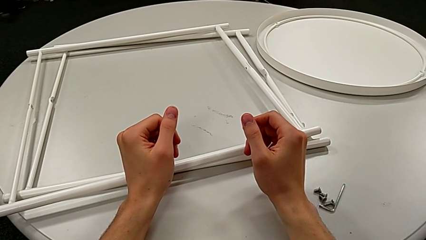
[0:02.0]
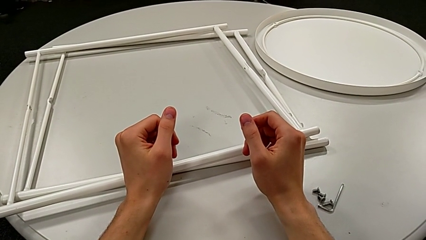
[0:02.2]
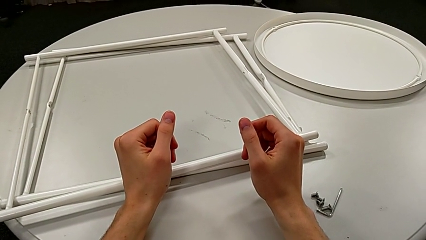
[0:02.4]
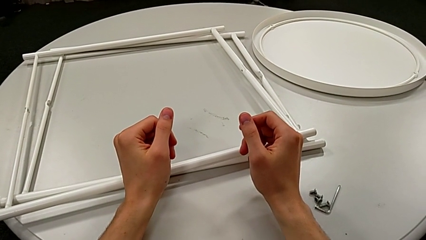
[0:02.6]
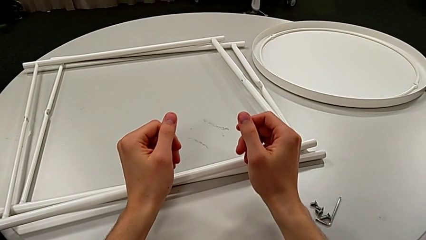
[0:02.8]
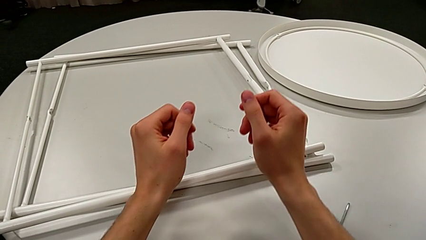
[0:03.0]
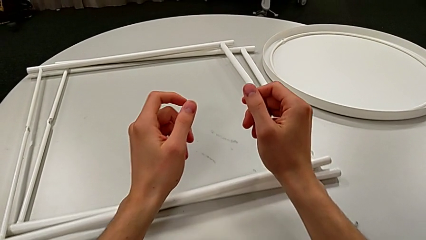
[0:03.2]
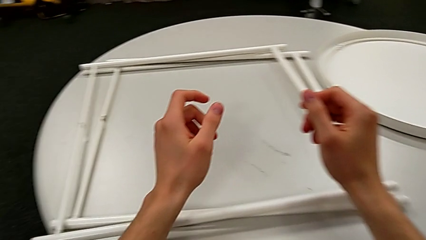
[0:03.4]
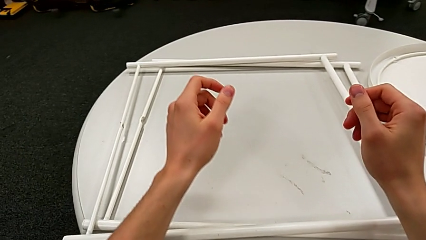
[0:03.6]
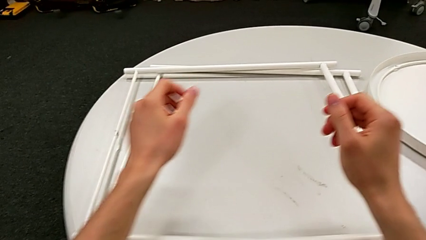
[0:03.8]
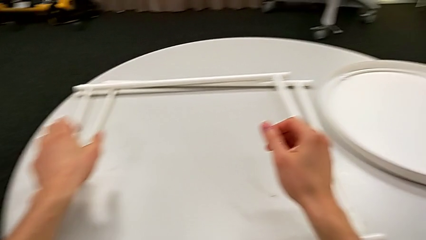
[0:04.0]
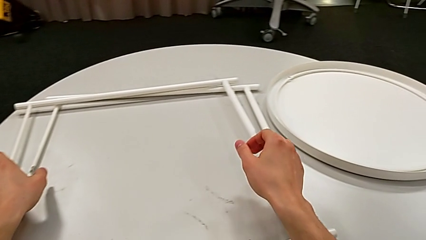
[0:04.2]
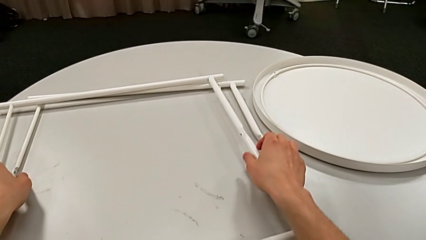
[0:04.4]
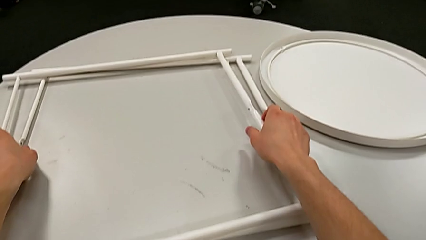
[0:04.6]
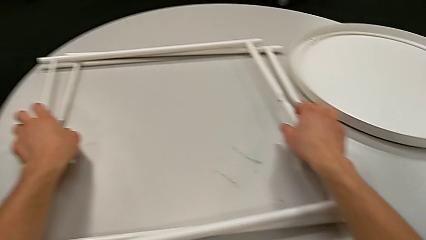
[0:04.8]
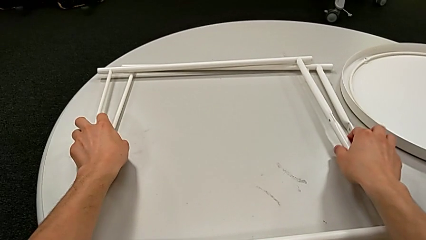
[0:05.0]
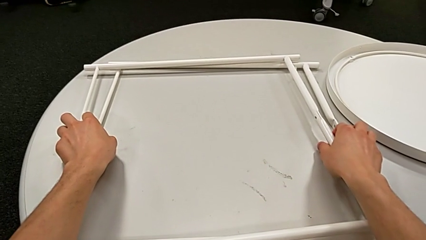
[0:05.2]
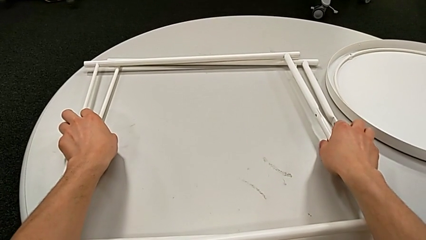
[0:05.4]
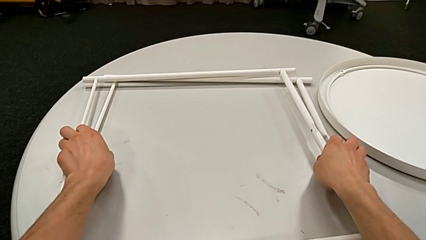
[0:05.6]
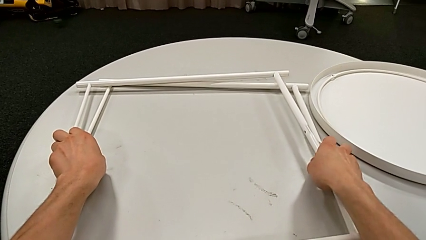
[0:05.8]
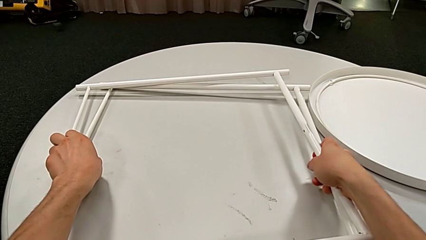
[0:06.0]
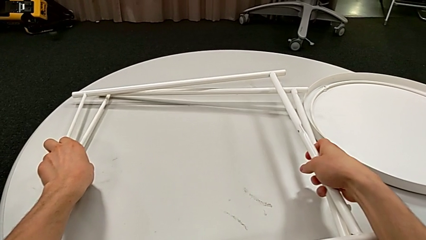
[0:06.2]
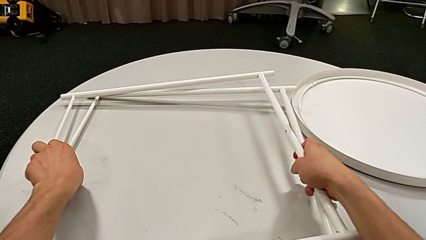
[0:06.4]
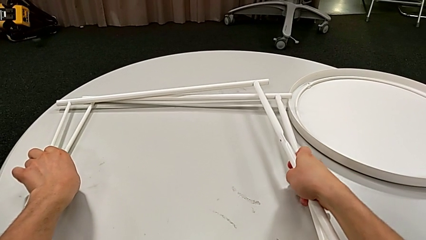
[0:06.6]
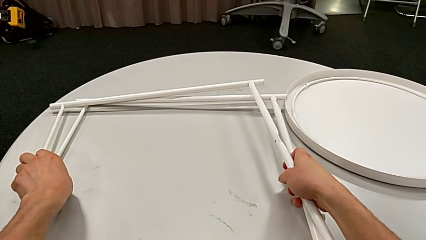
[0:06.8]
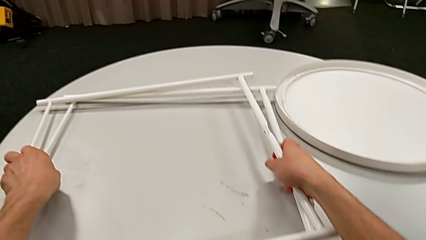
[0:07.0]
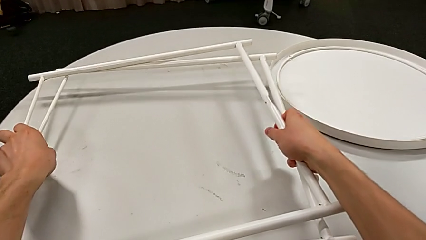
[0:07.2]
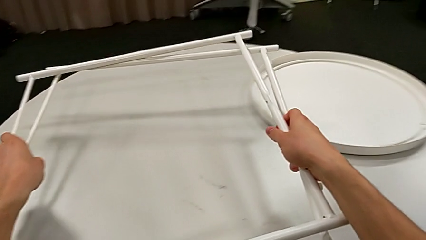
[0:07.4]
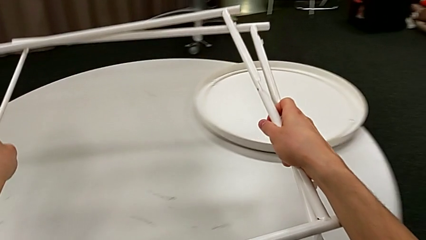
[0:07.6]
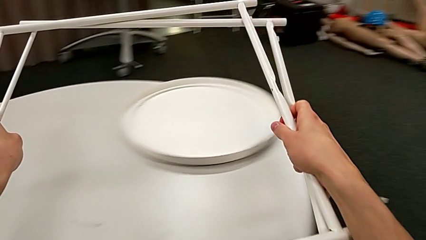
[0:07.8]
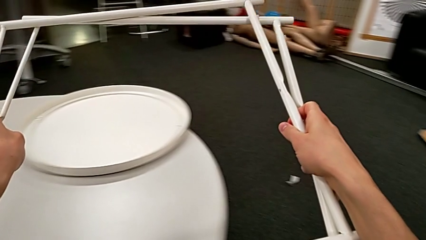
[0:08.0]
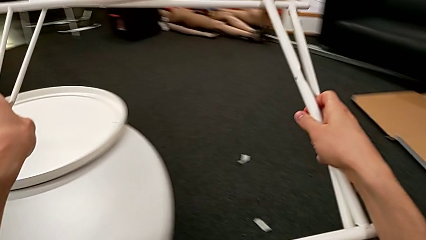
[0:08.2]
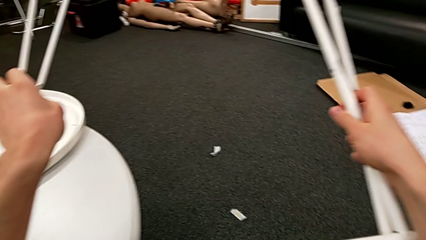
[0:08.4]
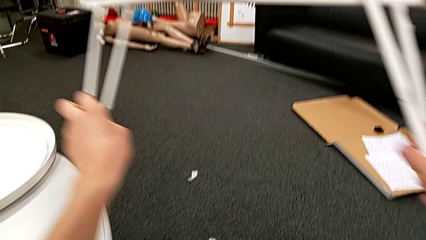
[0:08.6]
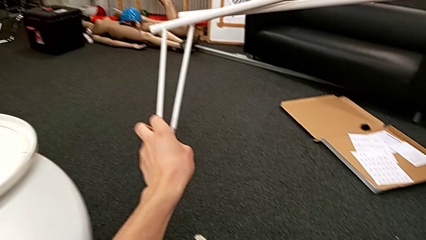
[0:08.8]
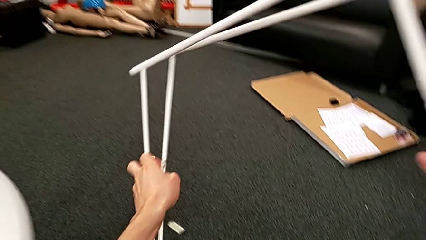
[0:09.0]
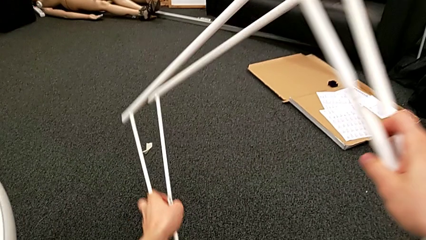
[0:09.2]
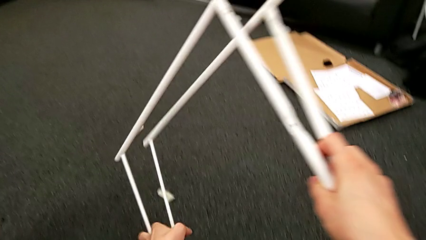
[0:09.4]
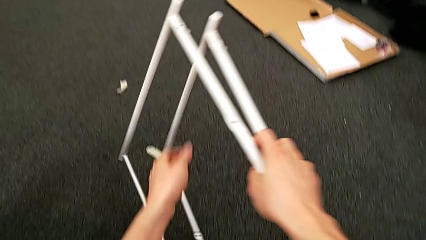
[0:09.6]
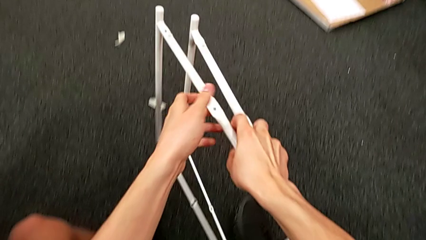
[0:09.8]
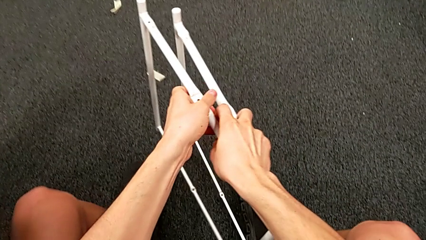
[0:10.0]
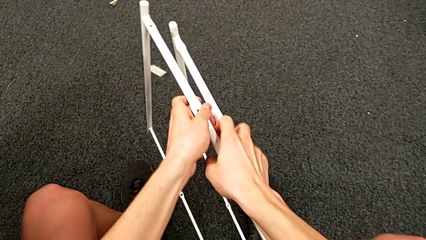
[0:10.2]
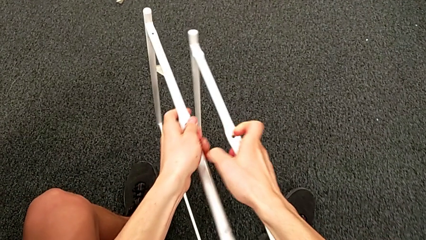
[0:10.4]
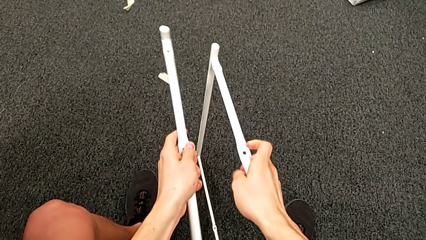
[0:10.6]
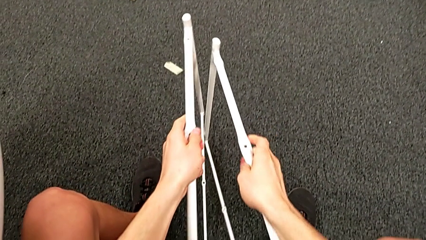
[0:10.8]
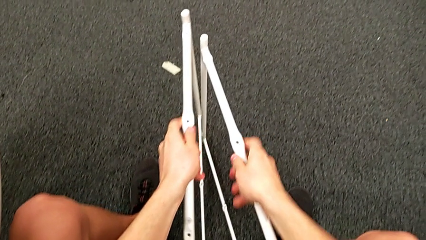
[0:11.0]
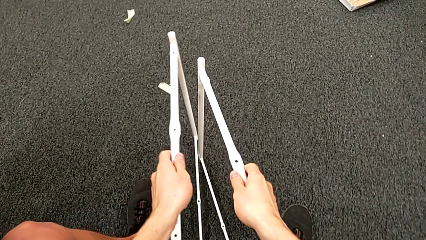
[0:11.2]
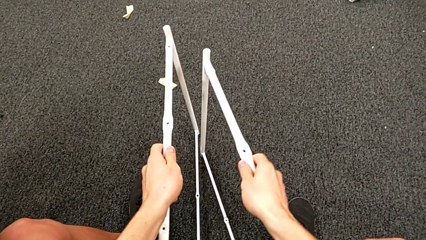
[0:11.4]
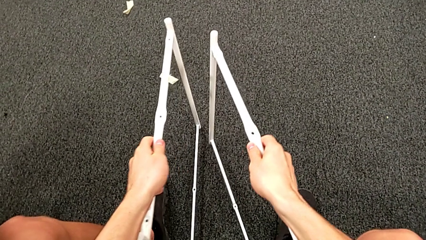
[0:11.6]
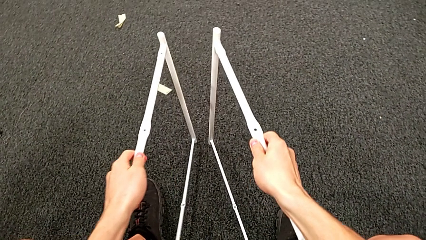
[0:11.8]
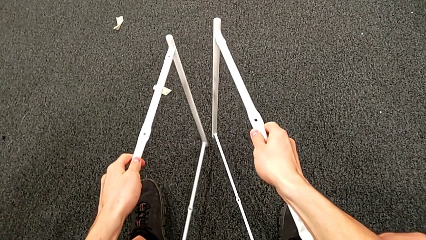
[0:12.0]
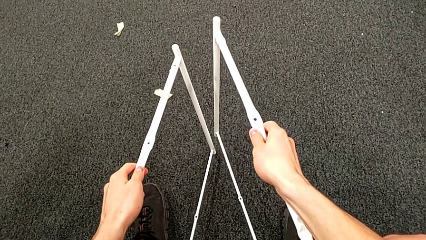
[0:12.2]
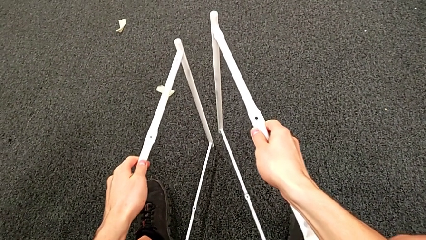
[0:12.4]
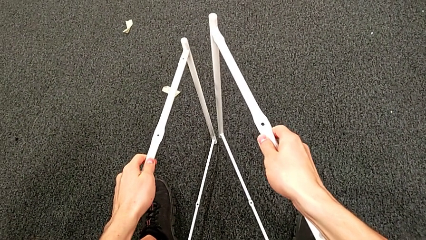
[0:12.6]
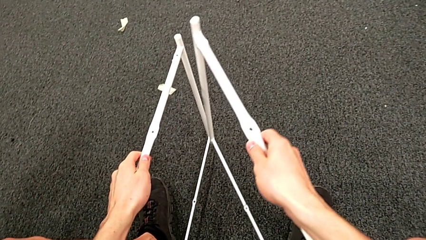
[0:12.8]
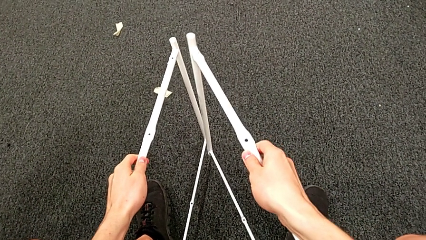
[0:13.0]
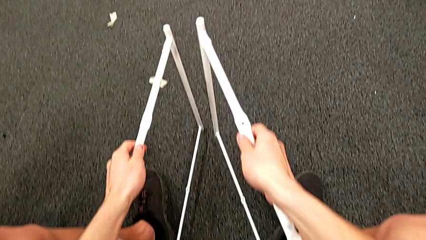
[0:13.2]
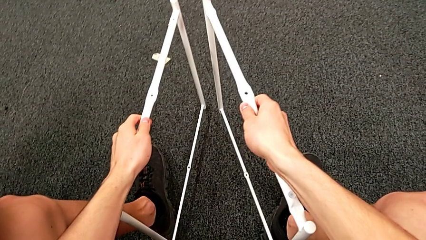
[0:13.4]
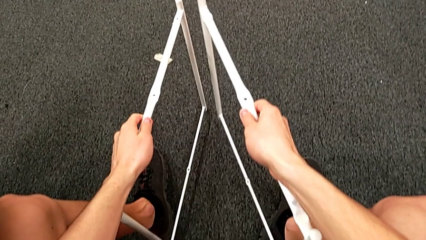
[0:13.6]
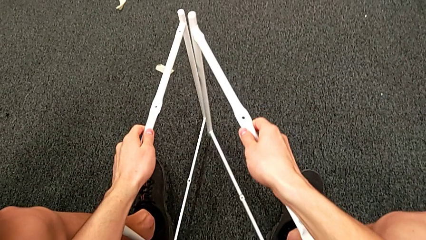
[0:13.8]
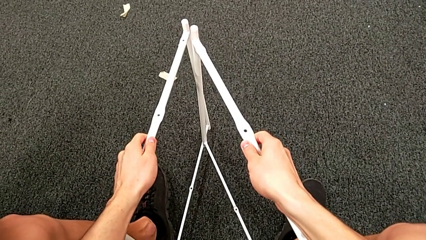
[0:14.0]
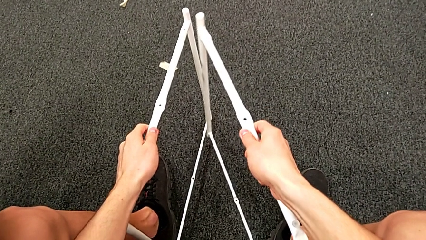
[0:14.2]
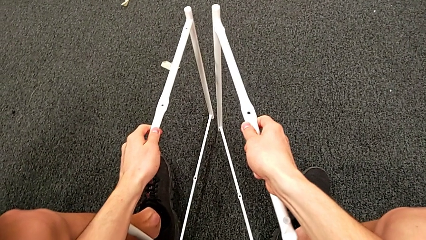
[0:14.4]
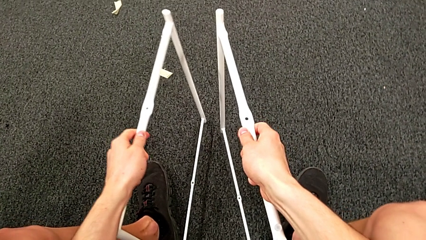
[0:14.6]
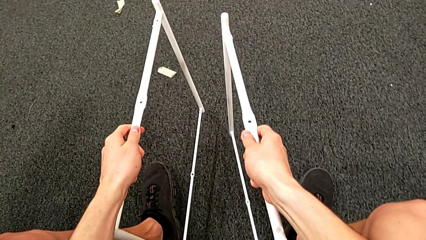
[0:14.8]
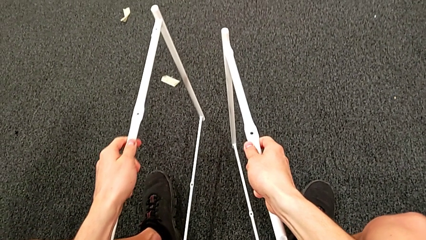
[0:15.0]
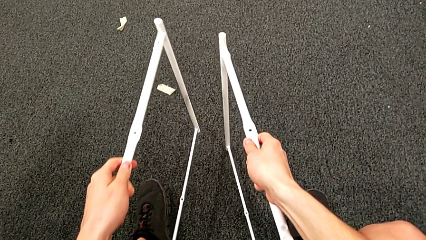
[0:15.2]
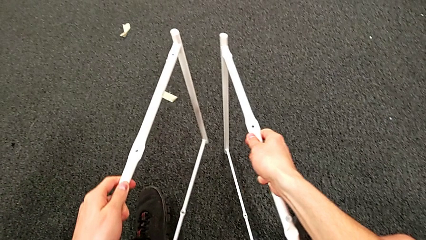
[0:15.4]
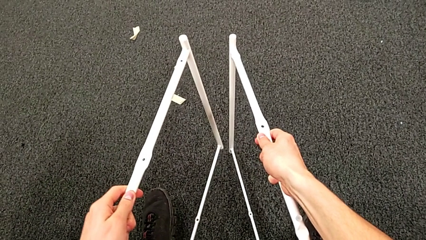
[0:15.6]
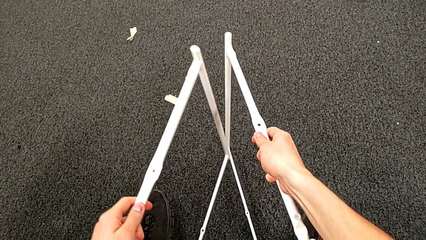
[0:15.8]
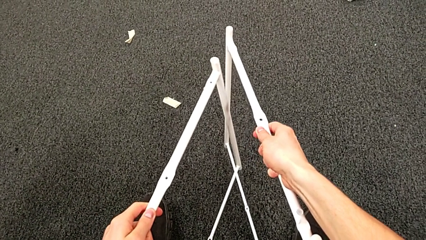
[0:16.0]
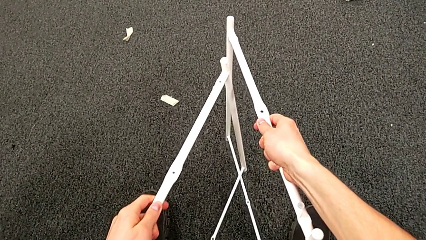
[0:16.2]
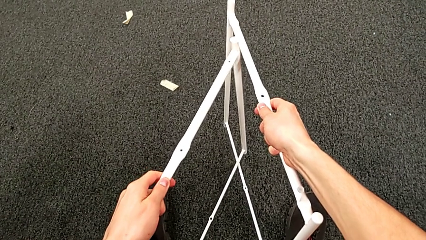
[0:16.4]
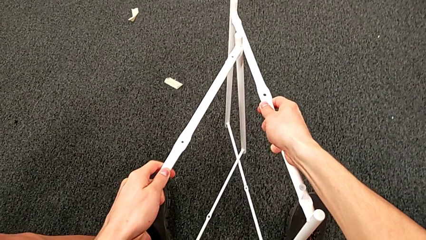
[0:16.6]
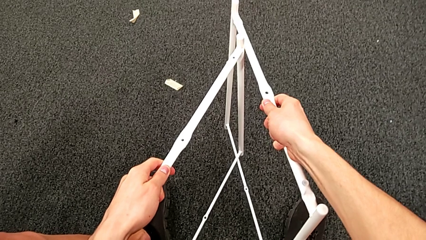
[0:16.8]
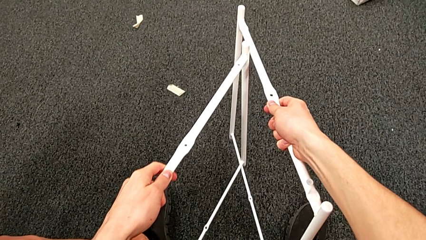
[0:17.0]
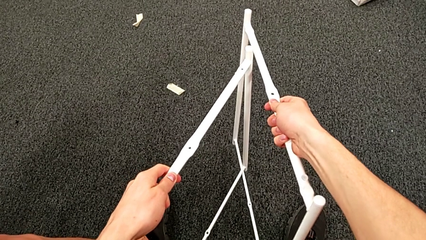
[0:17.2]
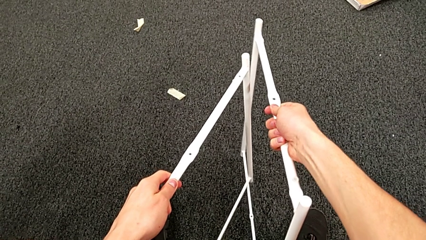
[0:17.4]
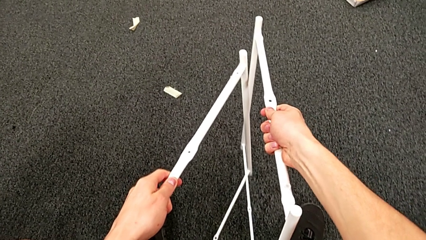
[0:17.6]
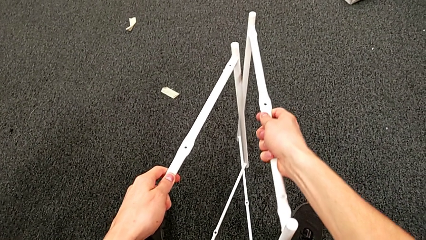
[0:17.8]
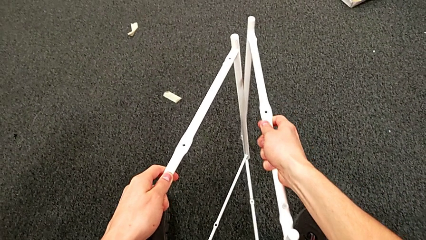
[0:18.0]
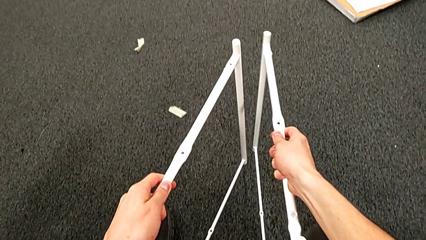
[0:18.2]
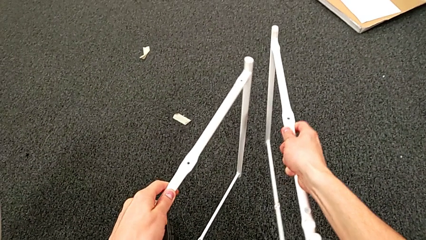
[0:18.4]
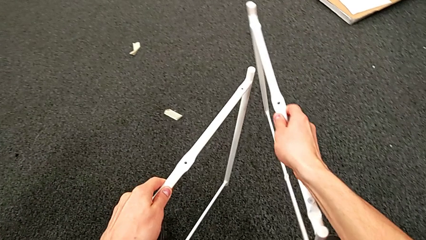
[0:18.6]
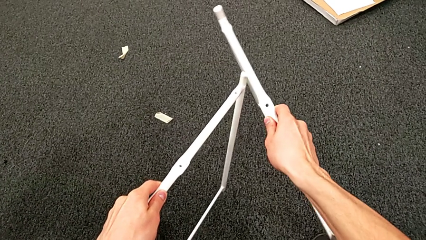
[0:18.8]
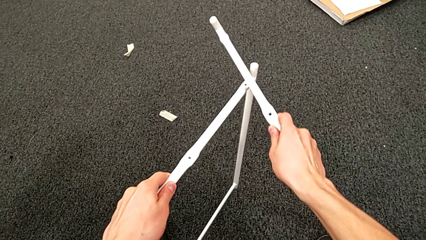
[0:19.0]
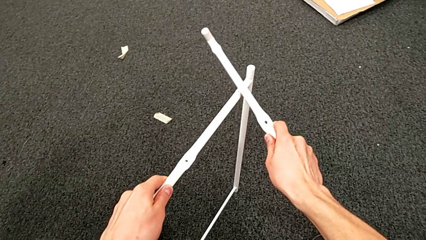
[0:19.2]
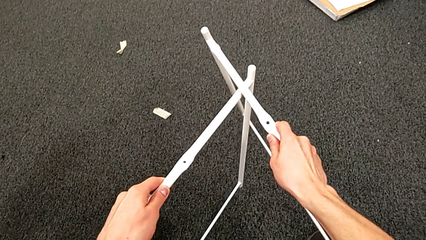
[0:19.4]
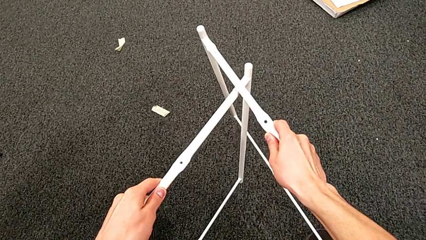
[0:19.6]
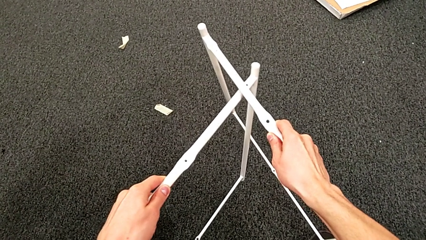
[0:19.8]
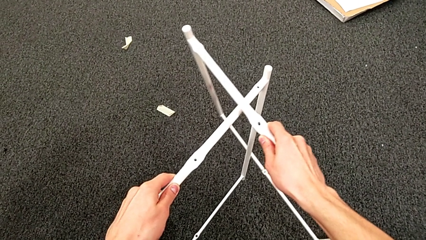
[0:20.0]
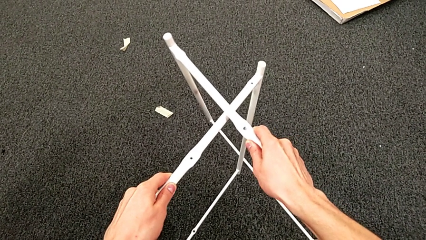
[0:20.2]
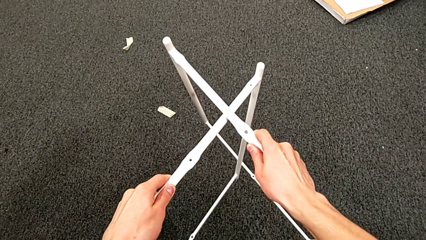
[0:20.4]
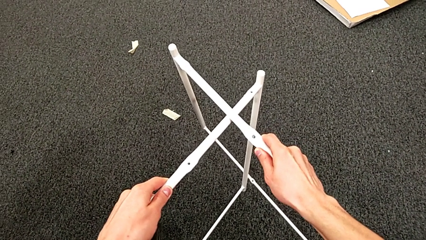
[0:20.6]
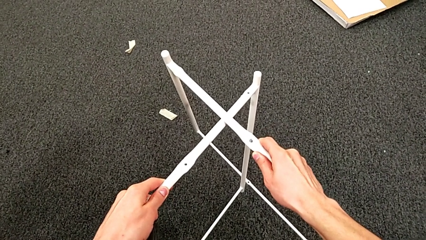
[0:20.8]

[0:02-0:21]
The camera wearer is assembling the table legs. They approach the leg, grab it, place it, hold it, align it, withdraw it and align it.
